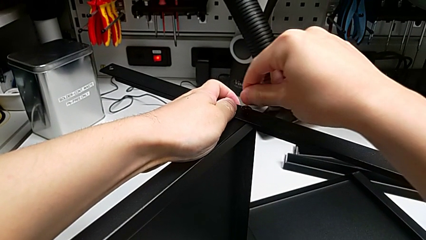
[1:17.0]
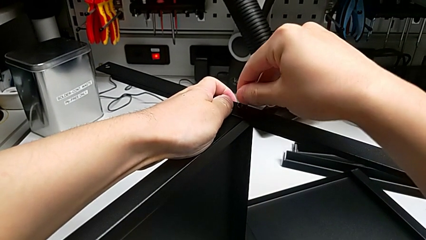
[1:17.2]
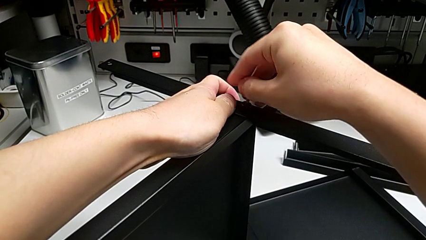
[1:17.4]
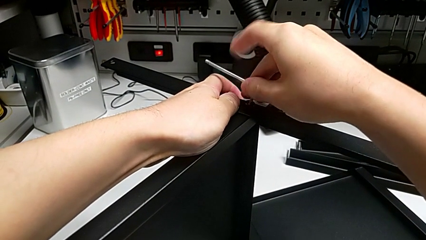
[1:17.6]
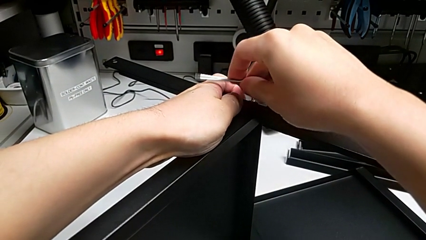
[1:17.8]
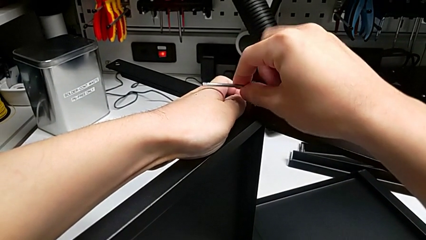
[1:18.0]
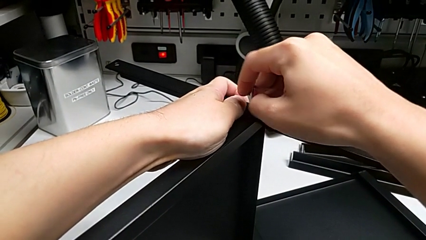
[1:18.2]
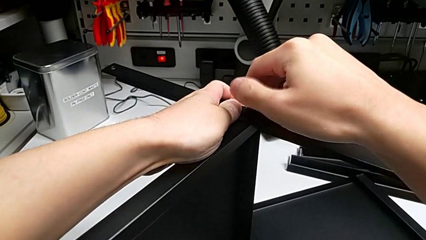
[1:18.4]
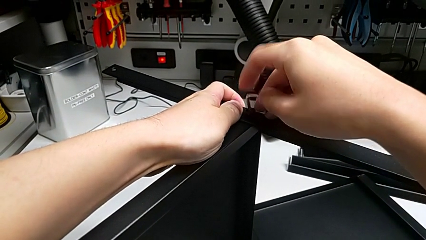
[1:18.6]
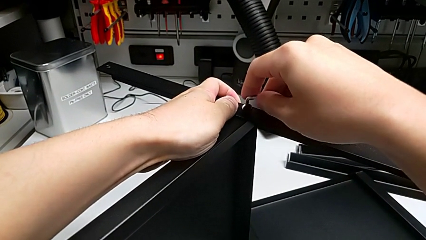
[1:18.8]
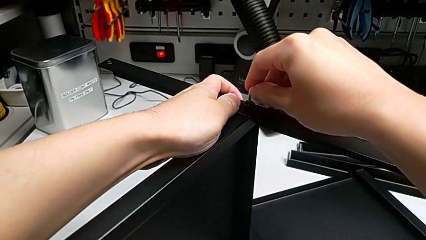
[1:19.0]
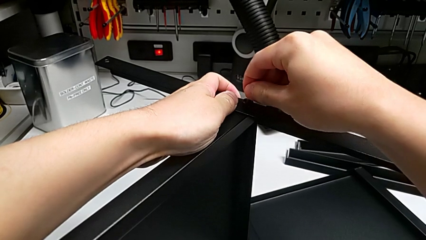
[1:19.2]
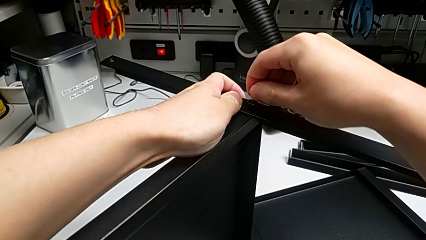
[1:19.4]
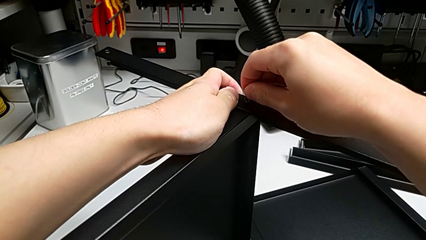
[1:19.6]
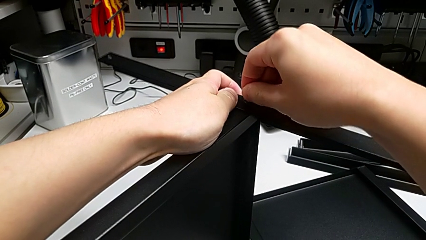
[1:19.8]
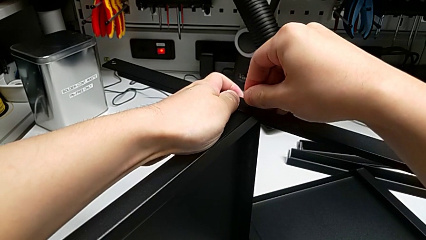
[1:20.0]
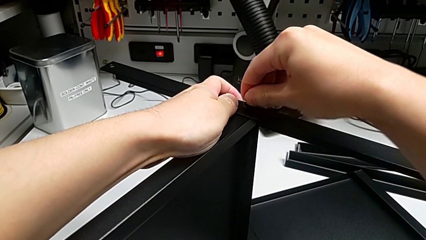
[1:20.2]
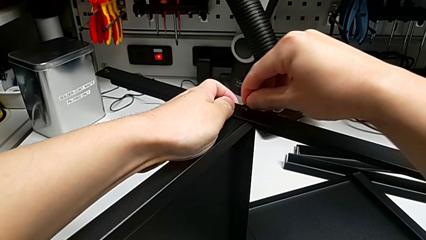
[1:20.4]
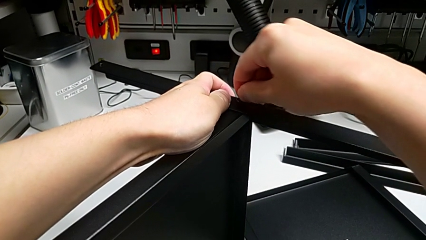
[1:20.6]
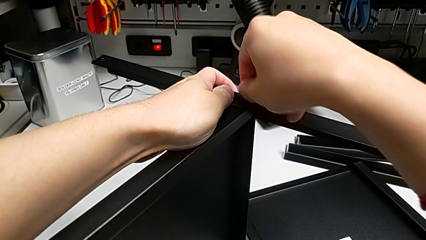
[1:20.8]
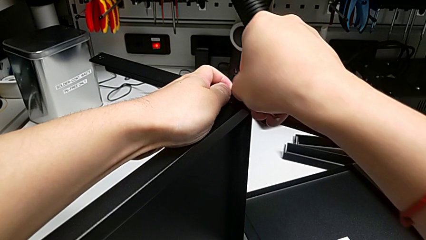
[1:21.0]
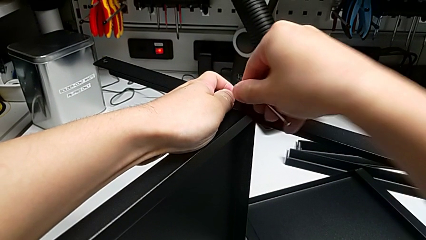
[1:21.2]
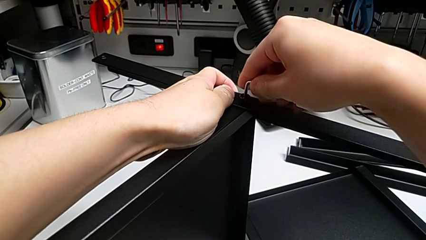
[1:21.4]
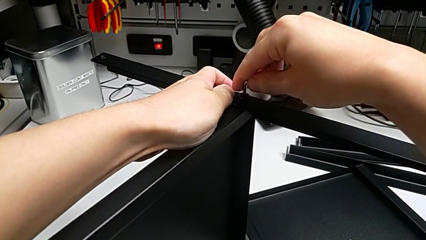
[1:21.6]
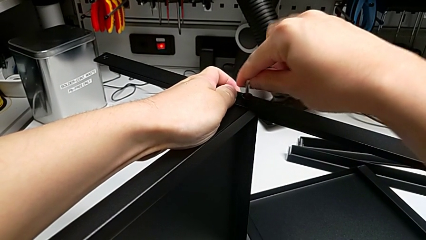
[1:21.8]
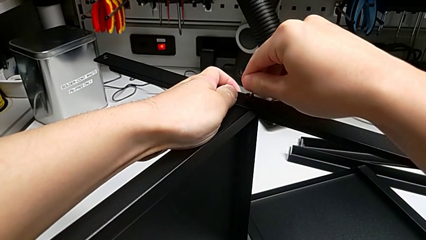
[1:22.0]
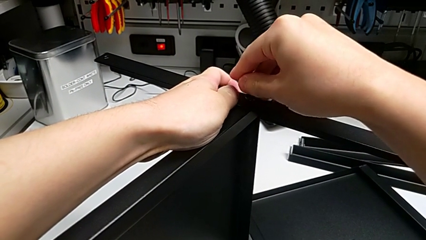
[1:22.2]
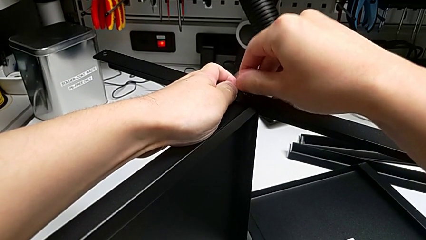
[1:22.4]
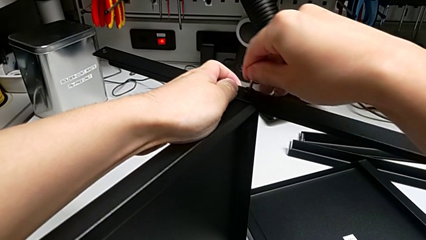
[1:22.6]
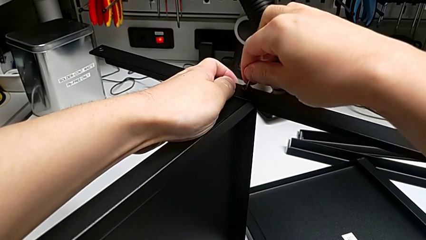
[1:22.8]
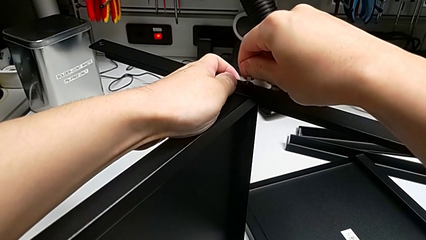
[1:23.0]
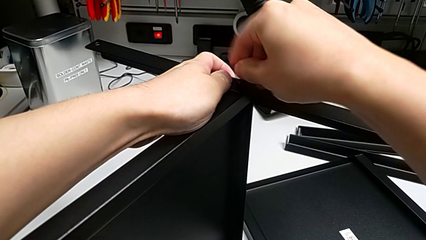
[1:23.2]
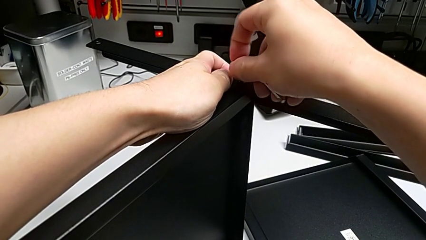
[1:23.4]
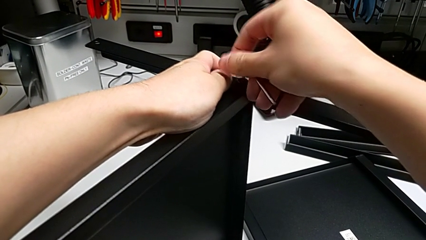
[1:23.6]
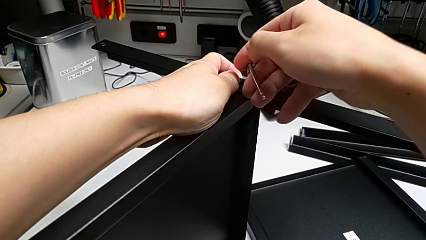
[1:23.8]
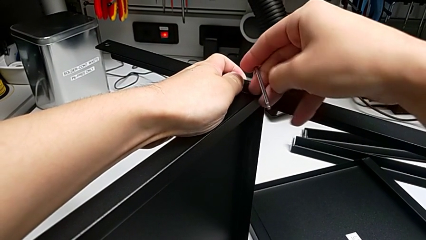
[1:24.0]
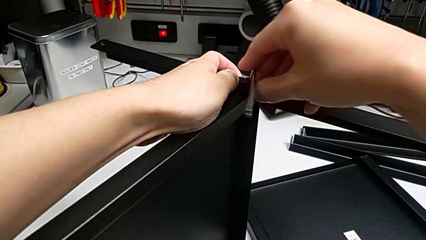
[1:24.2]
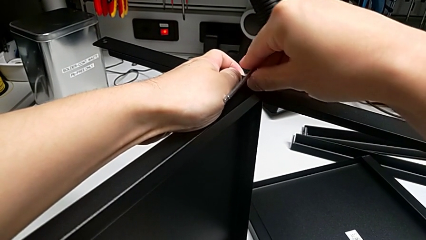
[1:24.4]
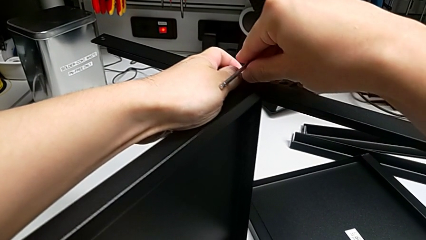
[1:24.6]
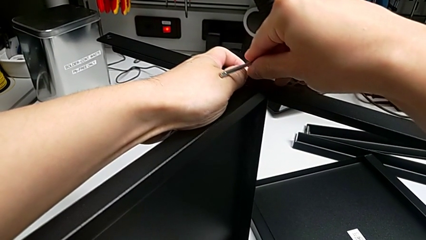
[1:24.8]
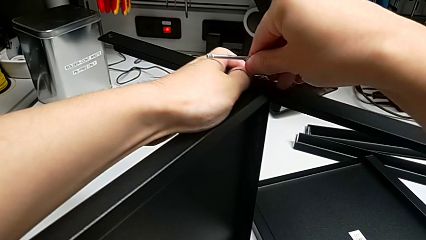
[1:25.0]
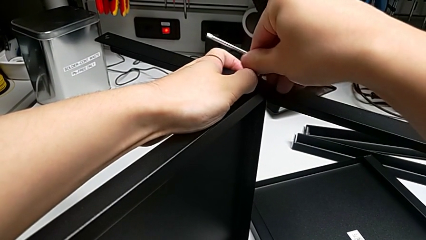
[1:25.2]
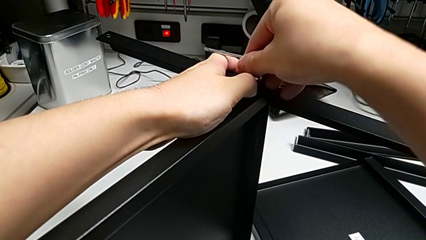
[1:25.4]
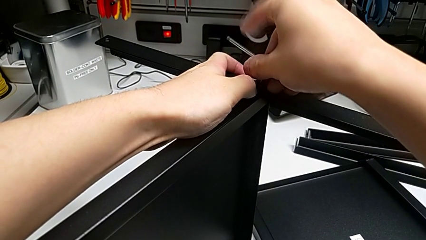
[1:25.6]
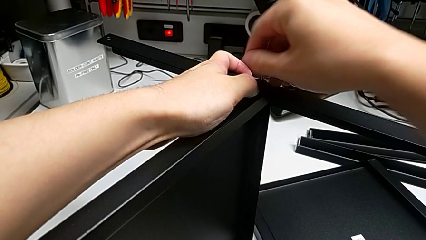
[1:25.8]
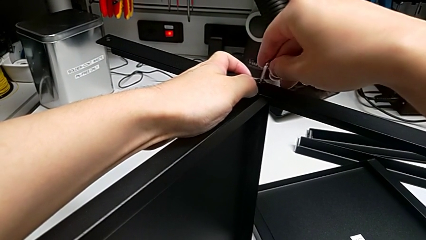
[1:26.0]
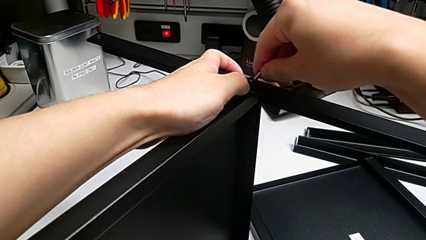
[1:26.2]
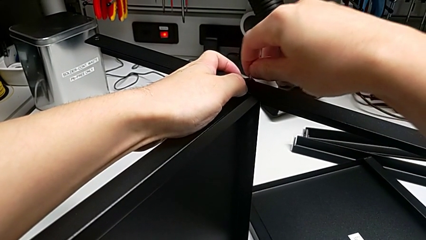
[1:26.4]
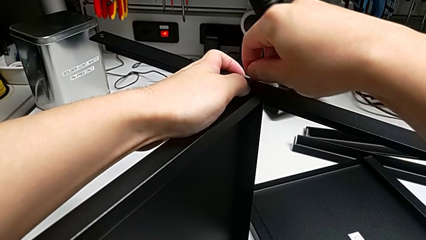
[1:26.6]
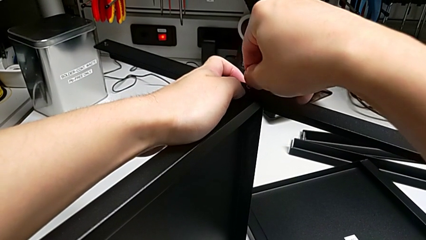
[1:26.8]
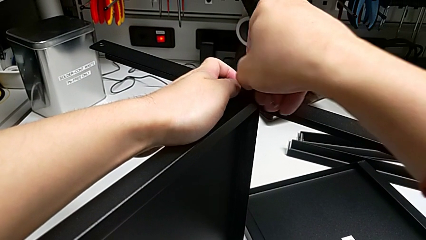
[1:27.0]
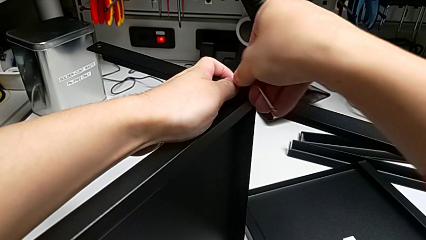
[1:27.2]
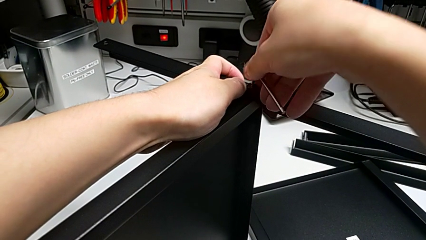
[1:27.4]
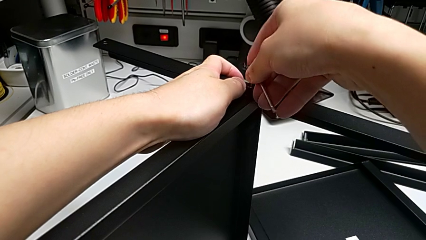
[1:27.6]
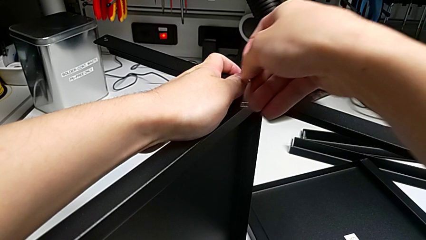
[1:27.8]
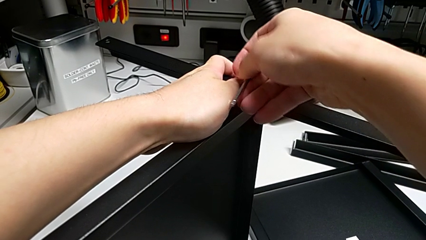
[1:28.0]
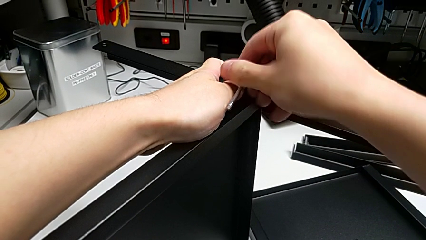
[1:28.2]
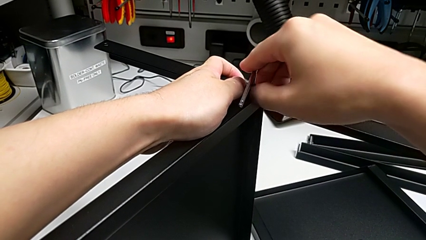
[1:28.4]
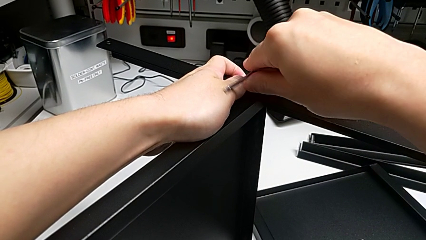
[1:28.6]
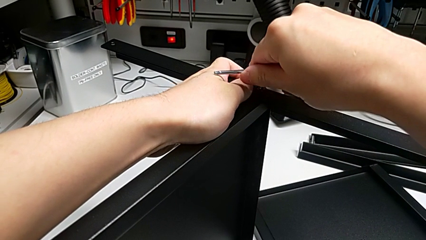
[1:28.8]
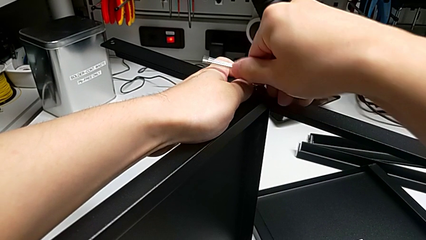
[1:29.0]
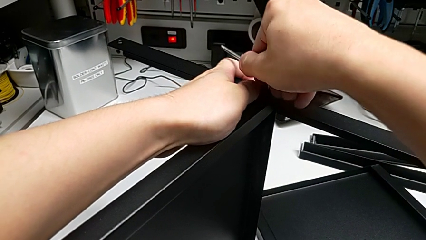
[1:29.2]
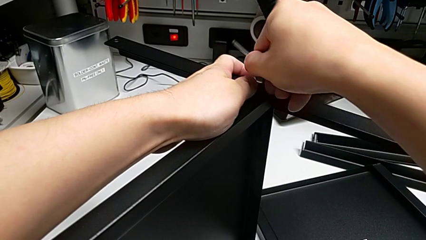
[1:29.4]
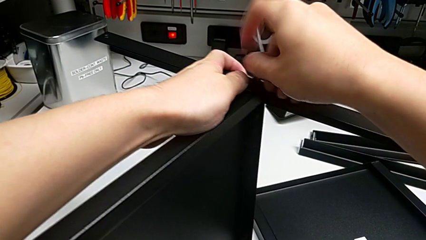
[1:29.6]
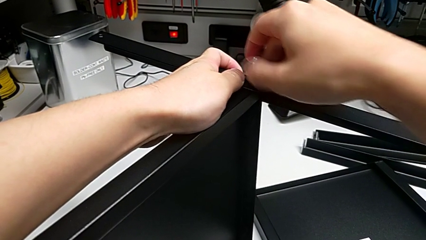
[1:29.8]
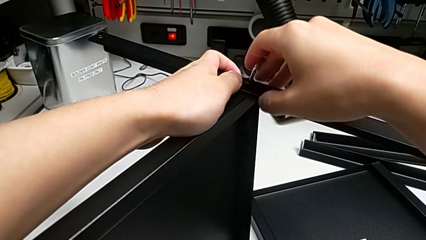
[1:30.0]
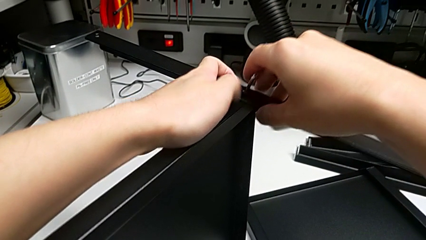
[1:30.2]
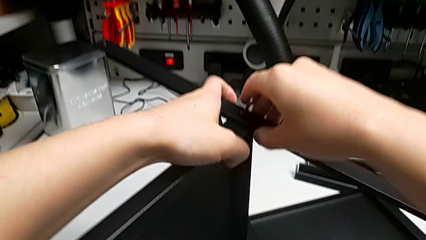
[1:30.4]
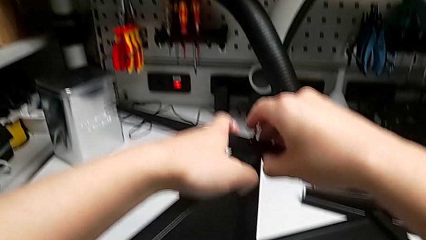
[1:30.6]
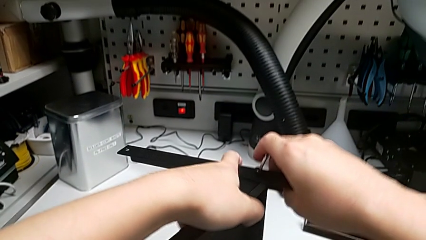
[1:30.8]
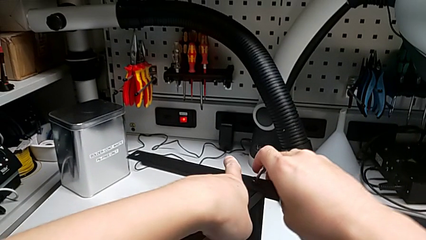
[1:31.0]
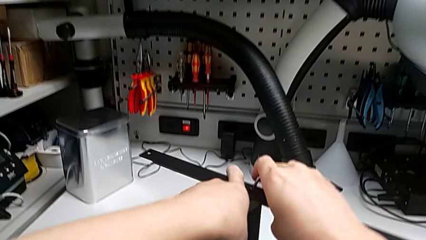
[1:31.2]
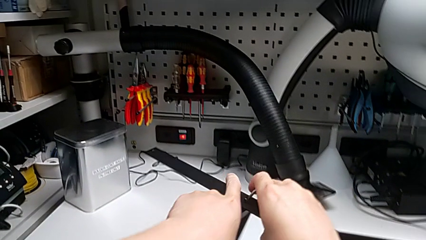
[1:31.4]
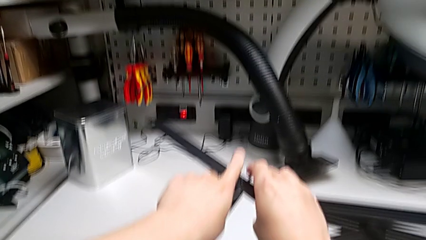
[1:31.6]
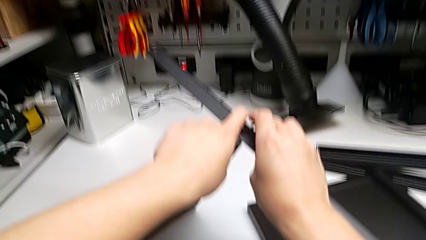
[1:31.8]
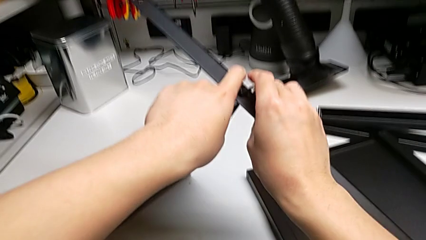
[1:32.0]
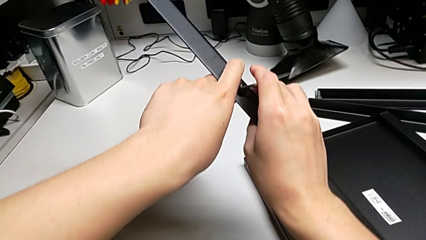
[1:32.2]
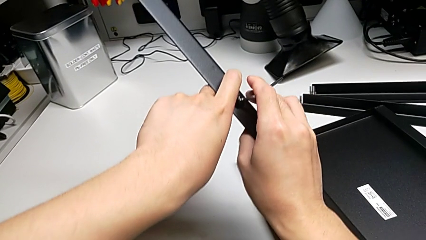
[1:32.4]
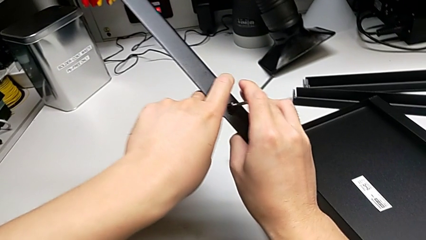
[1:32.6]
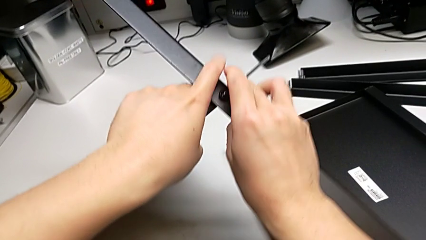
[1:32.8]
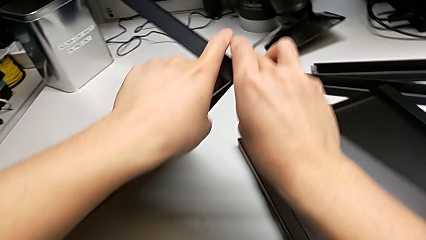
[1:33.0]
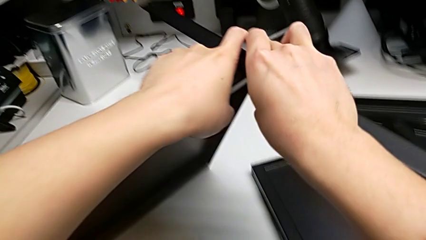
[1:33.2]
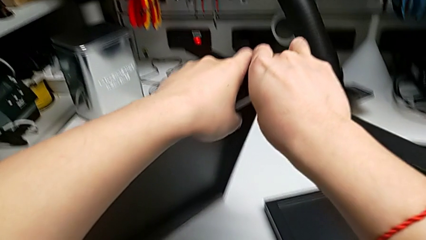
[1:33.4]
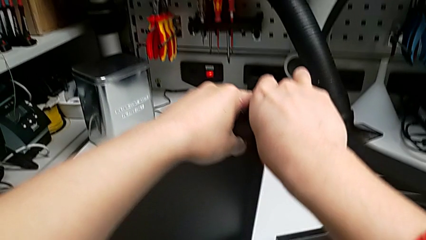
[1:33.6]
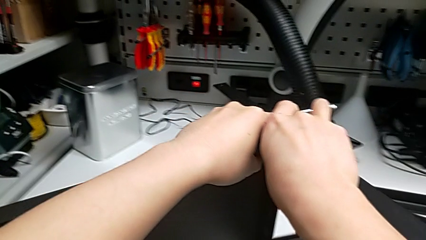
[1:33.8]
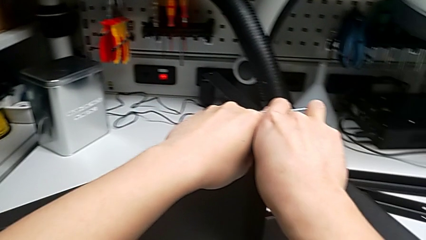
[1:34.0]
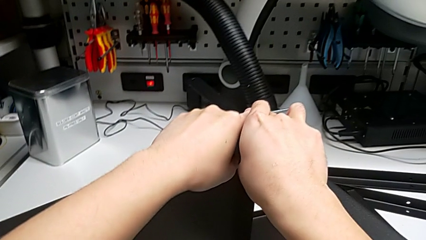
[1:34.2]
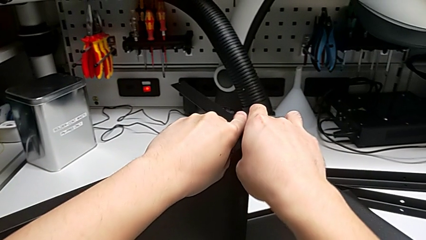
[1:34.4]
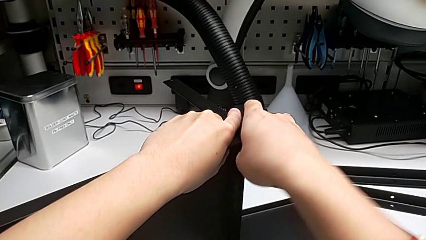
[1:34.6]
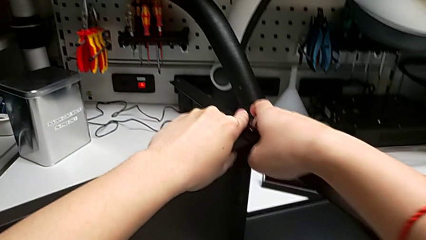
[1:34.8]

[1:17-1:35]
The camera wearer is screwing the first leg into place. They screw the first hex socket head and align the tray.
